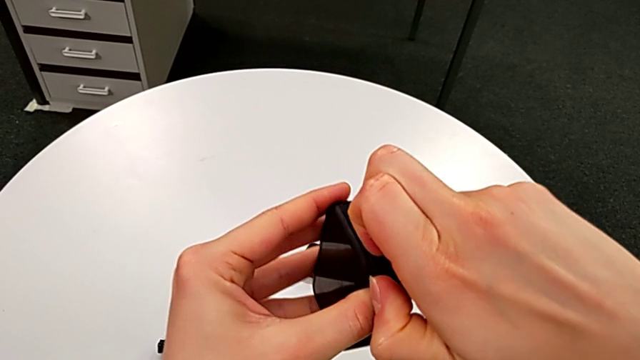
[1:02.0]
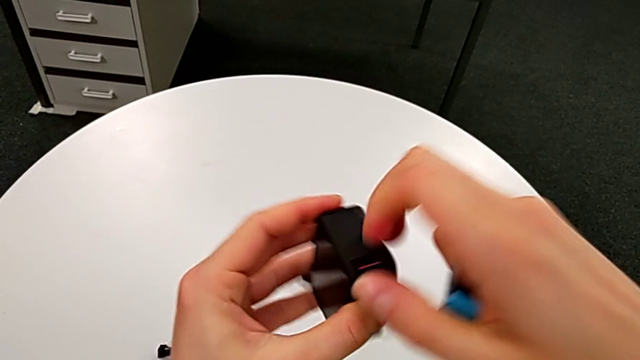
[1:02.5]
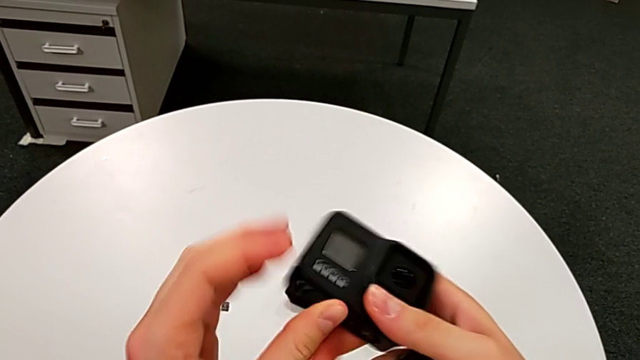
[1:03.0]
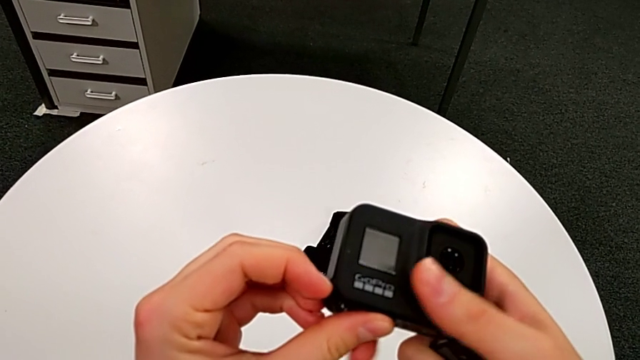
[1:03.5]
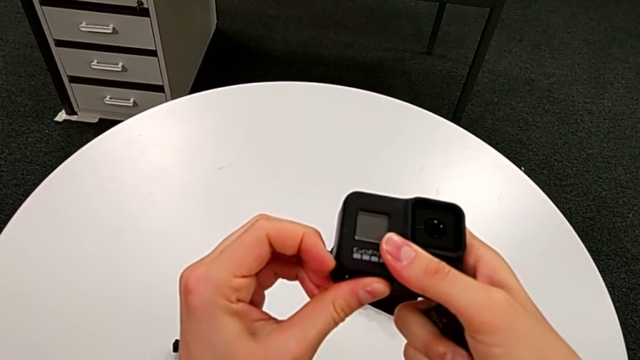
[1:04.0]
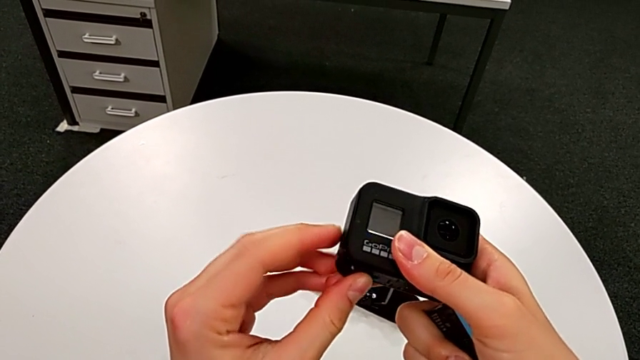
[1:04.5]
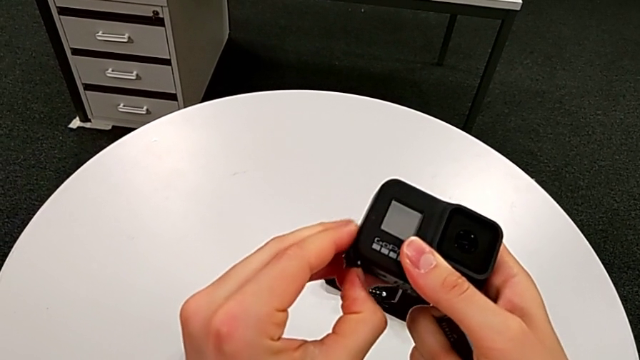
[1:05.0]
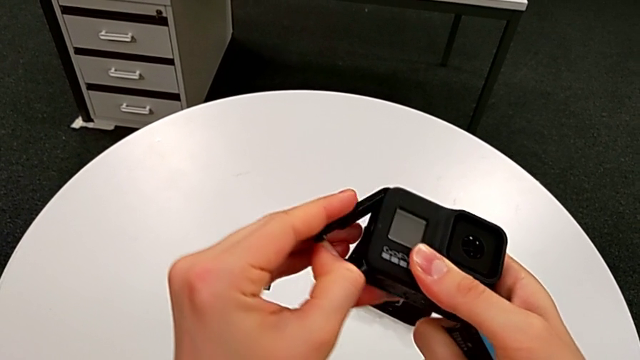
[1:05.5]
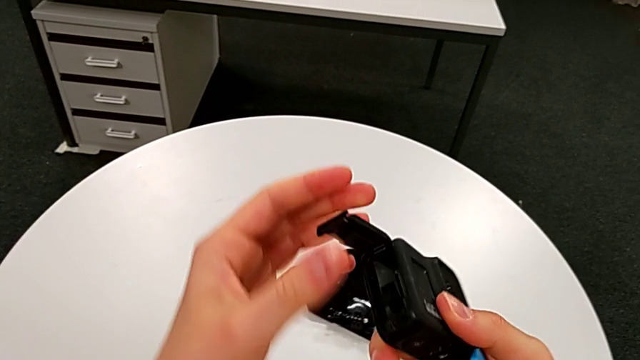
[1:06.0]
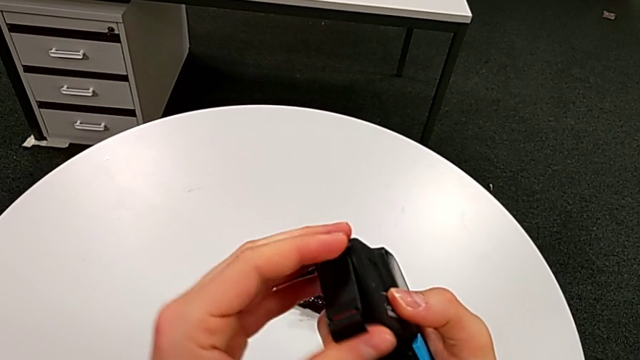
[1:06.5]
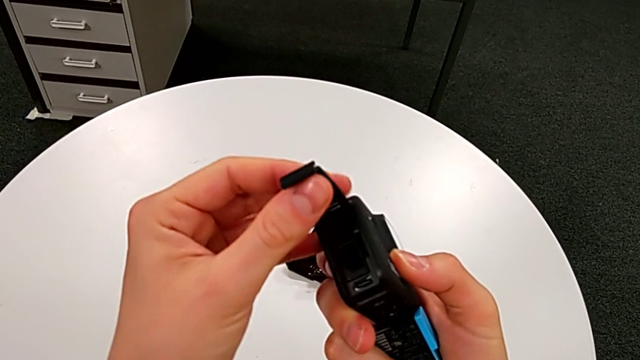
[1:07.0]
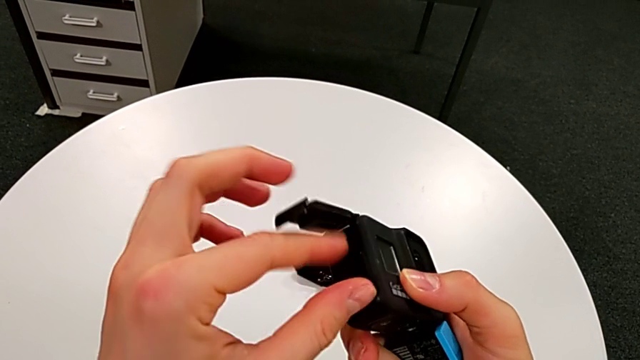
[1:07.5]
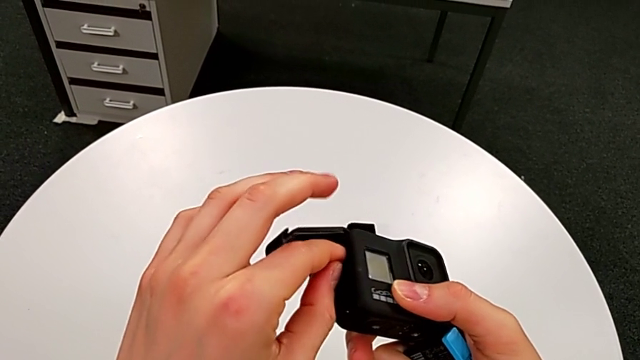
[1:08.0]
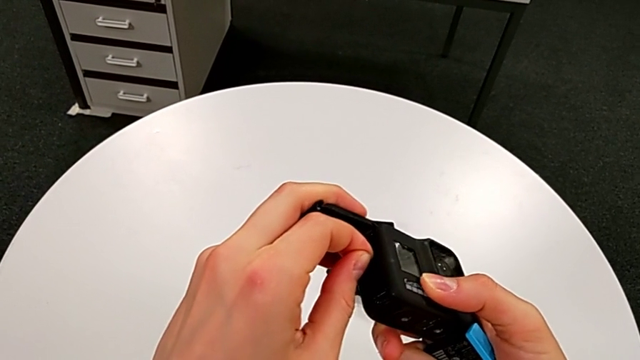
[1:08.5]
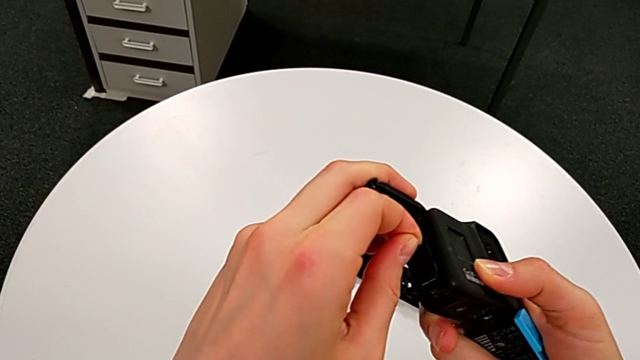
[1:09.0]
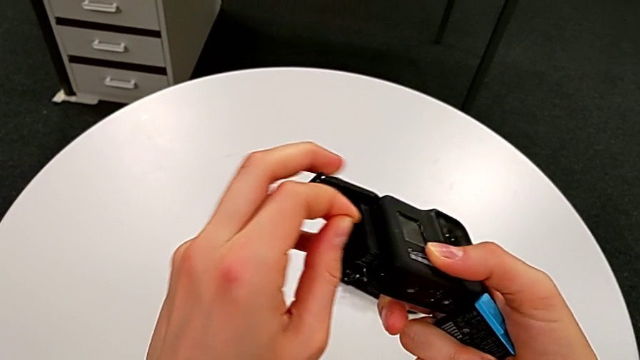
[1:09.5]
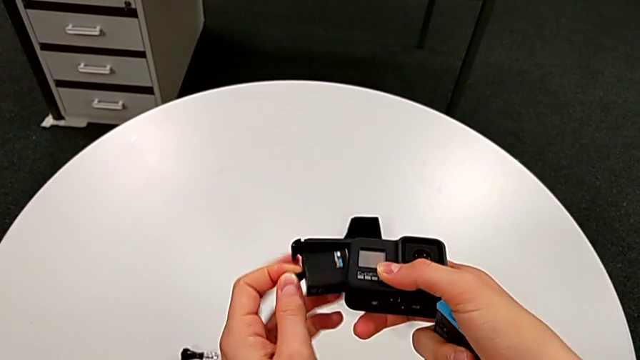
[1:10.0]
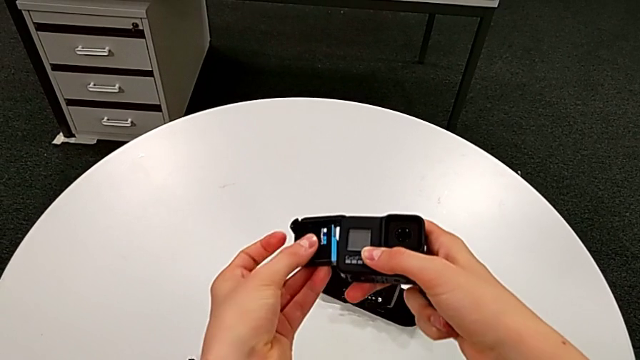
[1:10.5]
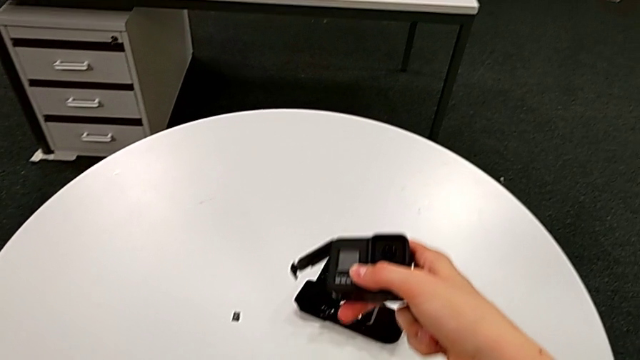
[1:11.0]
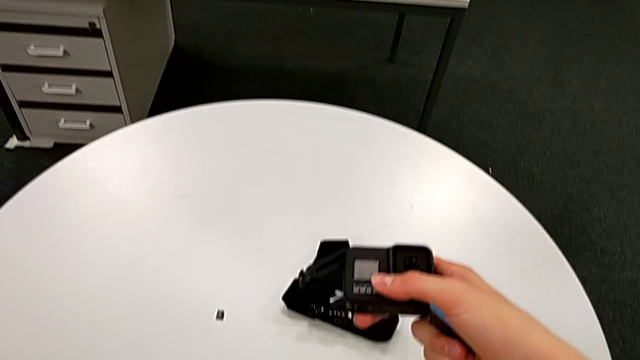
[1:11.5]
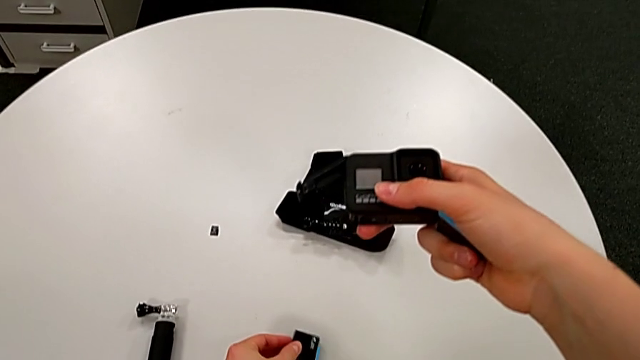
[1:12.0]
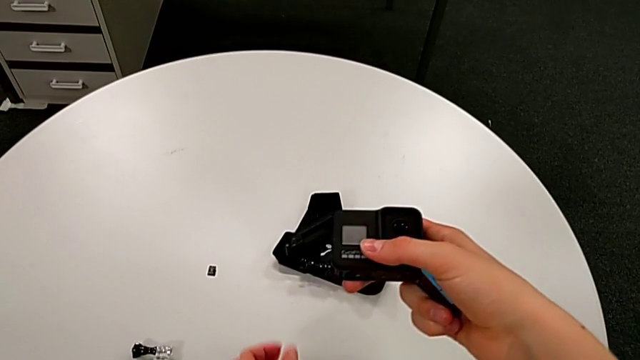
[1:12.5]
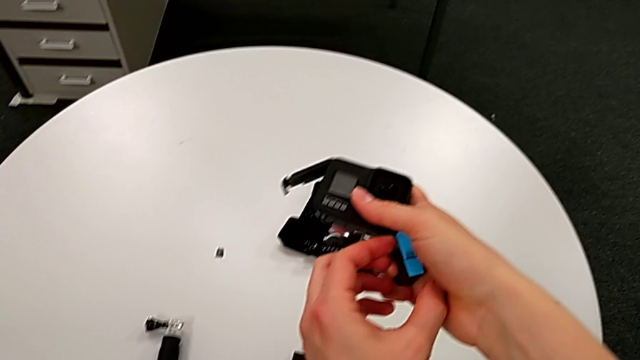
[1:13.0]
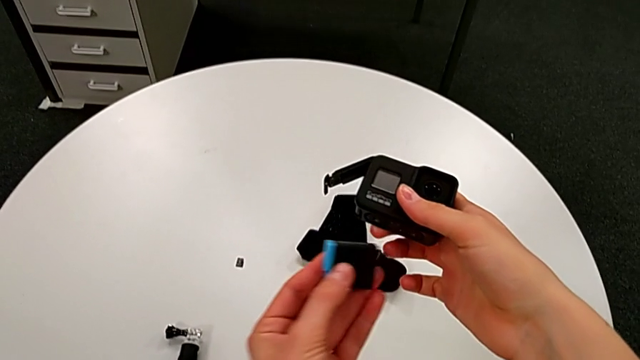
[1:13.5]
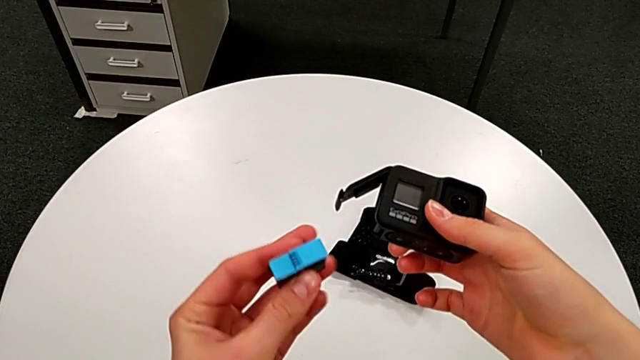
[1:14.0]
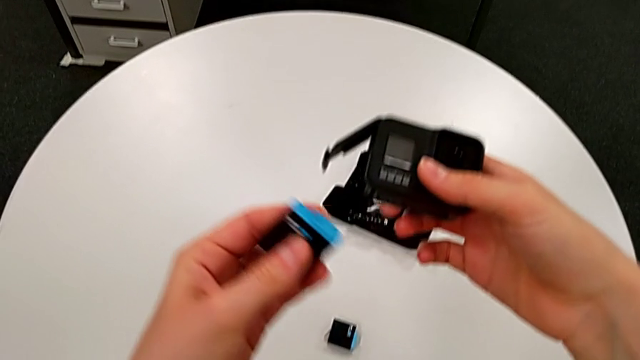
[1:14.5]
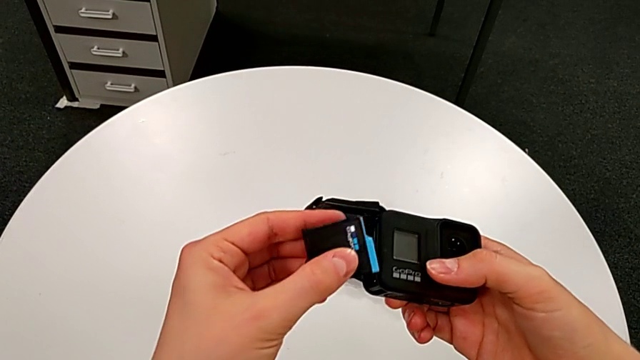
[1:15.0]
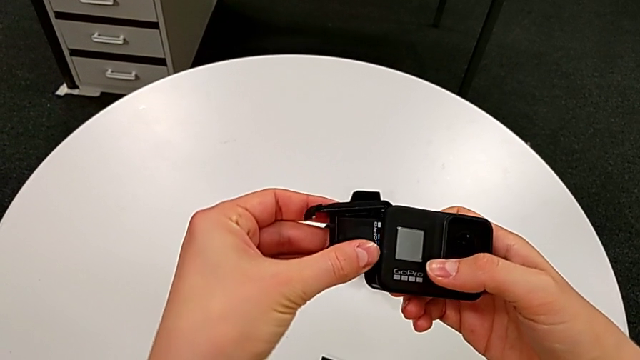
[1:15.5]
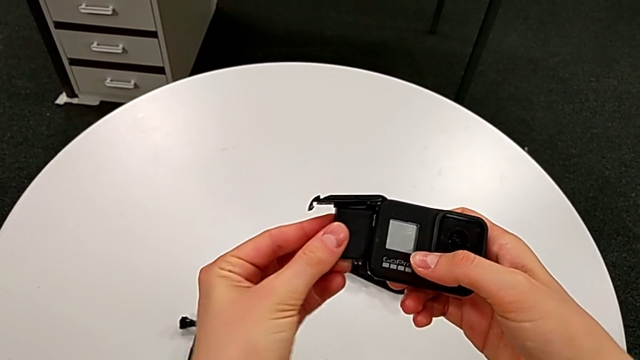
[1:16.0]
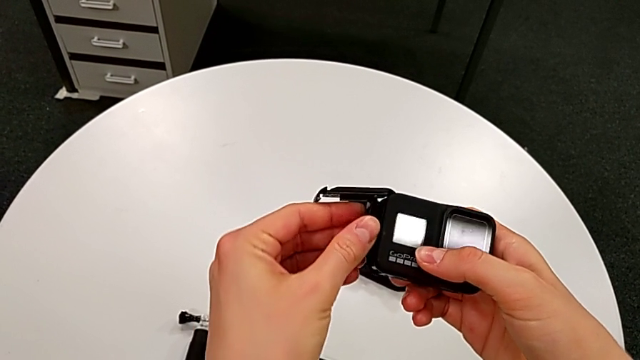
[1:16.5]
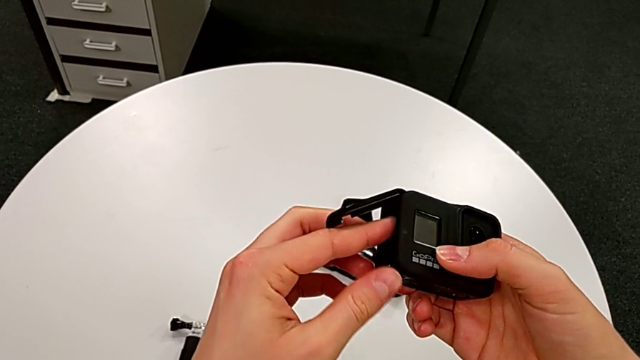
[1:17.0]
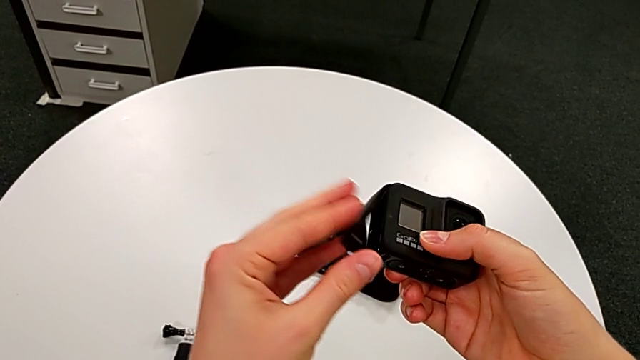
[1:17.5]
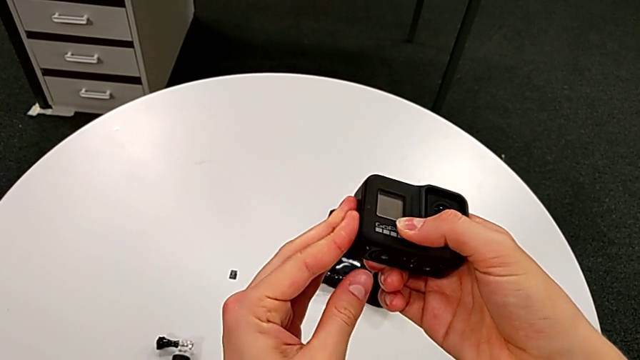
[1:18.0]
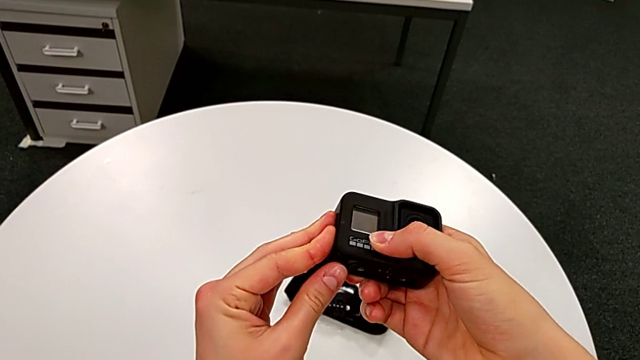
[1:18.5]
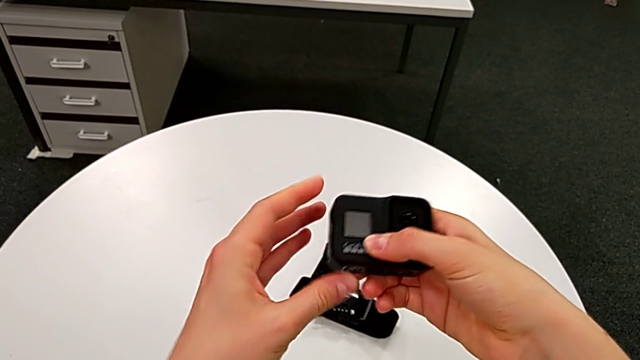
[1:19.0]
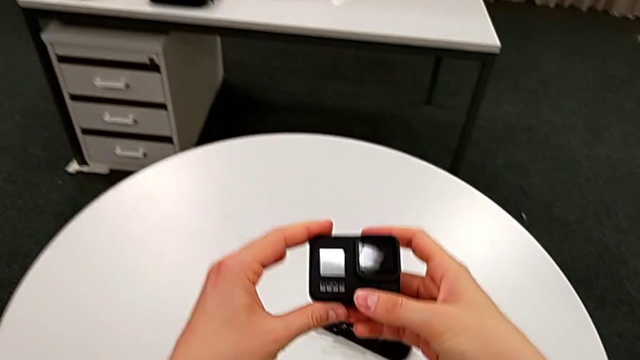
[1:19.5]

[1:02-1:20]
The camera wearer is changing the battery for the GoPro. They lift the battery door, open it, withdraw the old battery, place it, insert the new battery and close the battery door.

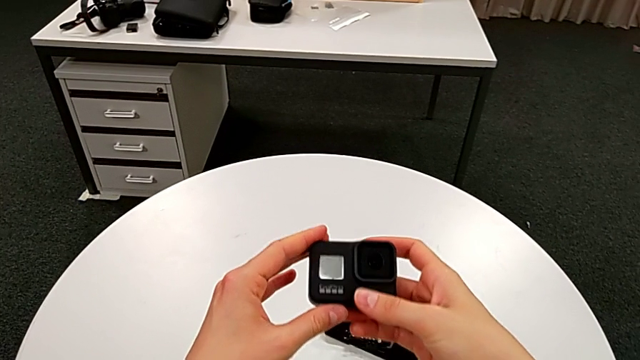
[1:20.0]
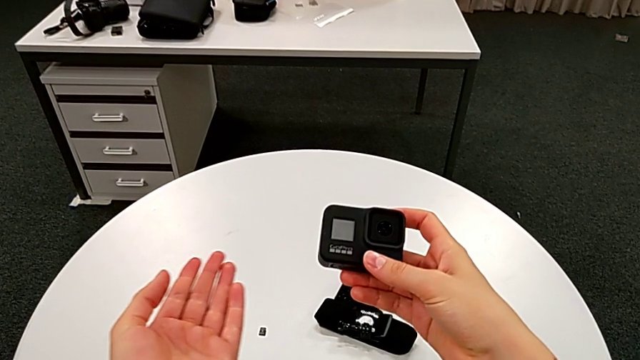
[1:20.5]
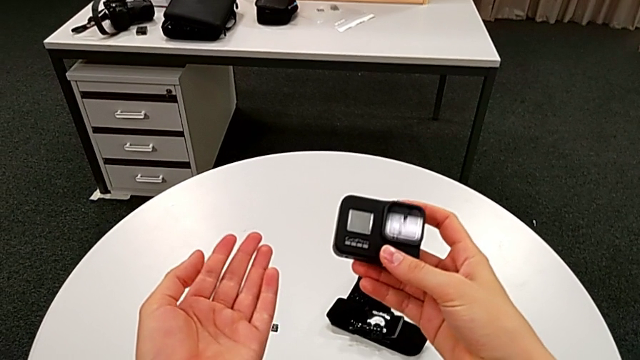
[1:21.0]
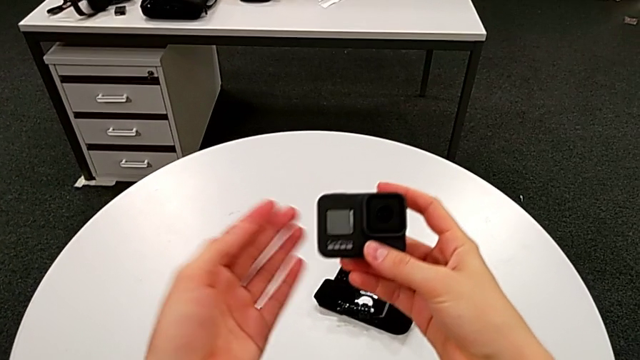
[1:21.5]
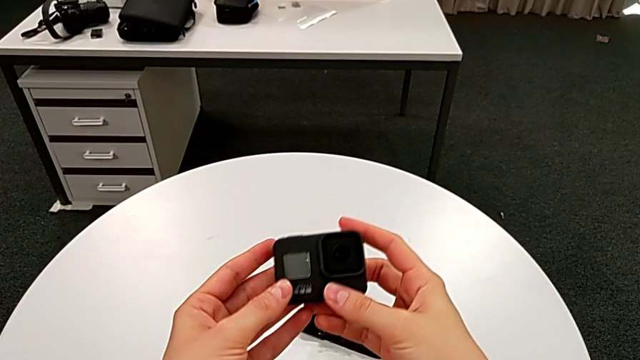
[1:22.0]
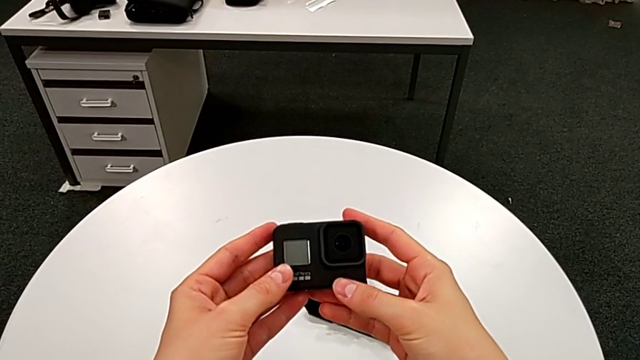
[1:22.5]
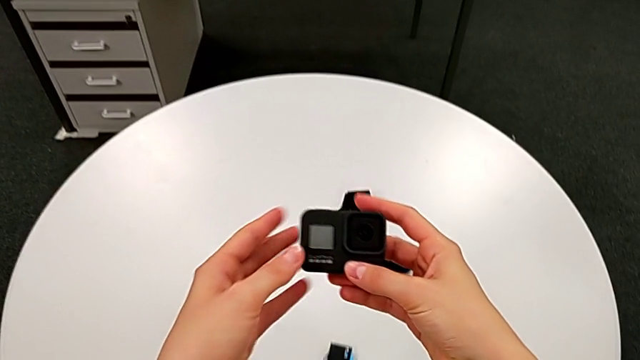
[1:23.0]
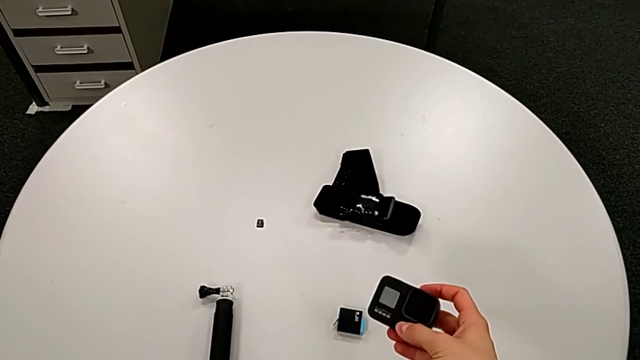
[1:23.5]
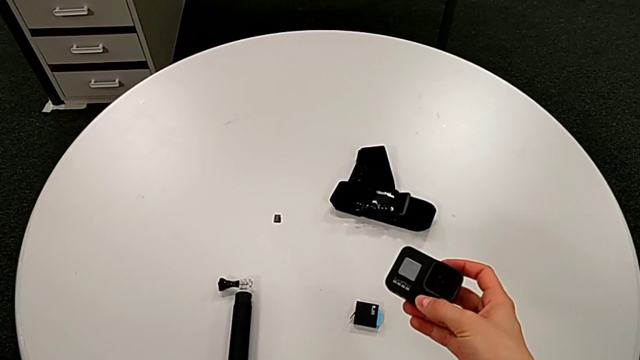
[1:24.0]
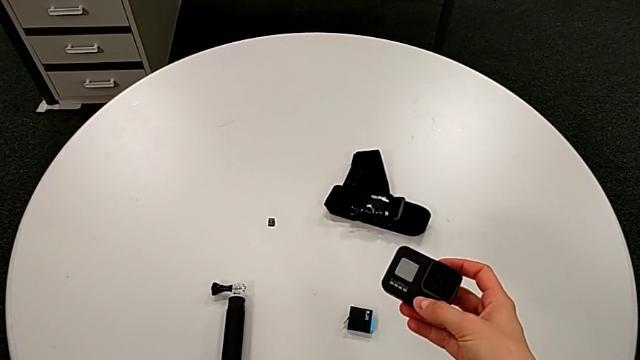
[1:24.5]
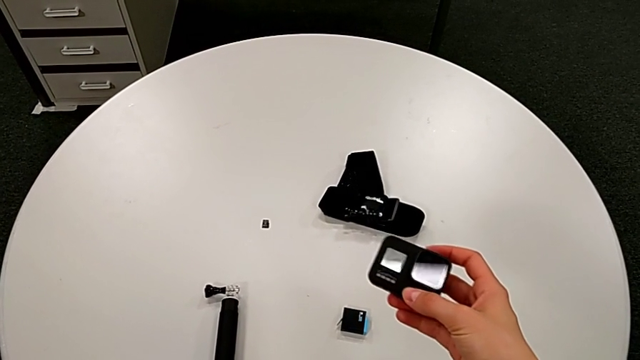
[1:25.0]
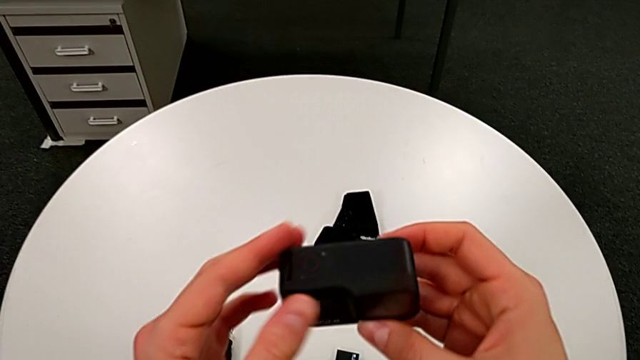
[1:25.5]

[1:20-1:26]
The camera wearer is exchanging their SD card for the GoPro's. They hold the GoPro.
